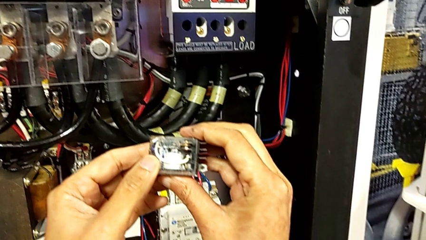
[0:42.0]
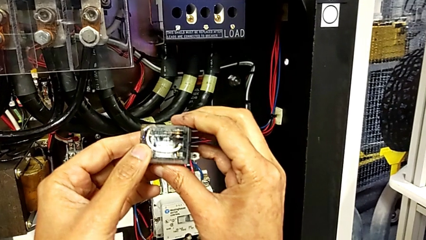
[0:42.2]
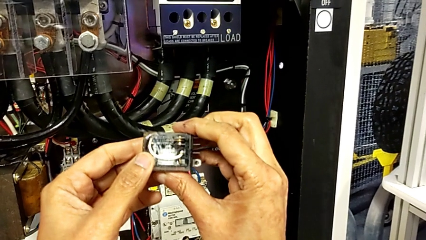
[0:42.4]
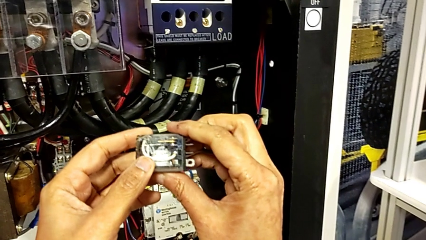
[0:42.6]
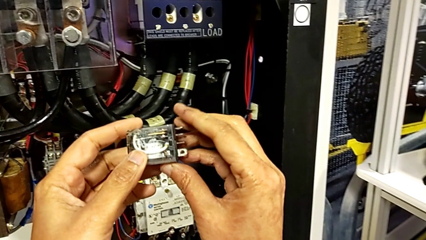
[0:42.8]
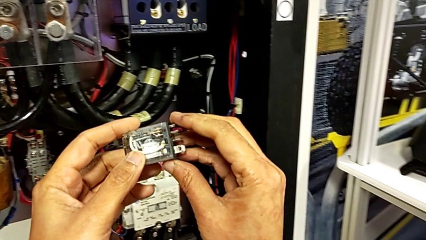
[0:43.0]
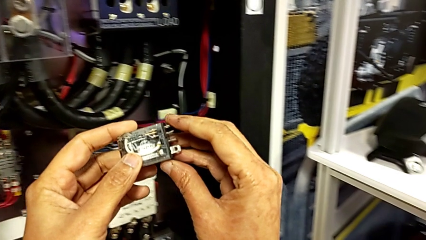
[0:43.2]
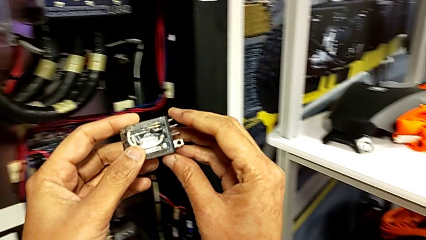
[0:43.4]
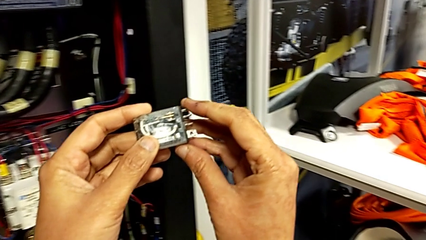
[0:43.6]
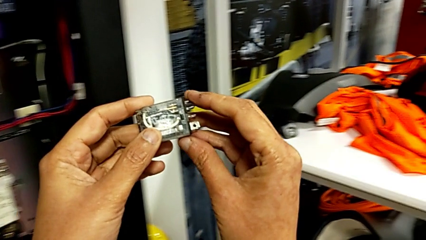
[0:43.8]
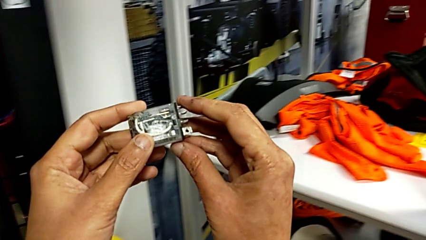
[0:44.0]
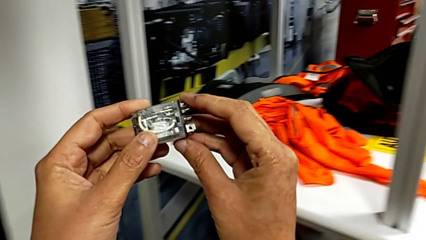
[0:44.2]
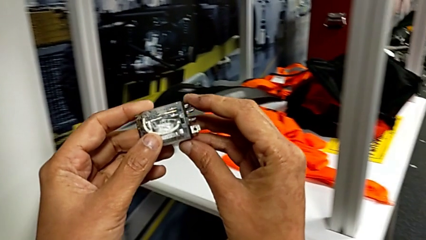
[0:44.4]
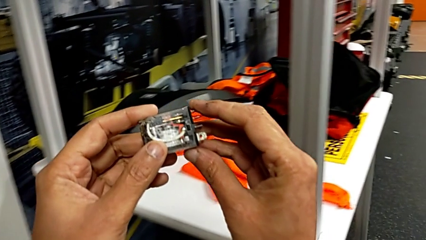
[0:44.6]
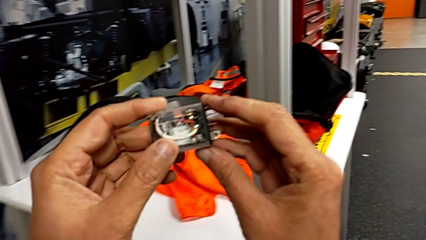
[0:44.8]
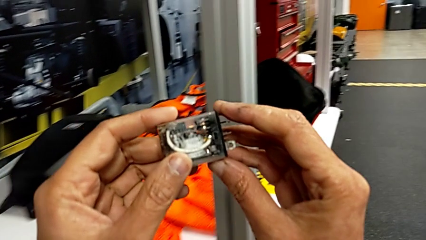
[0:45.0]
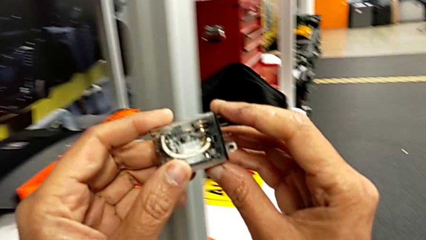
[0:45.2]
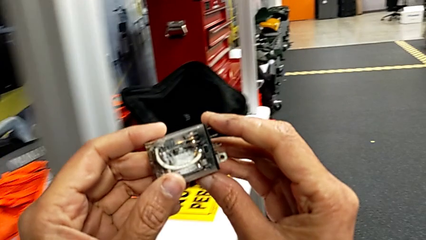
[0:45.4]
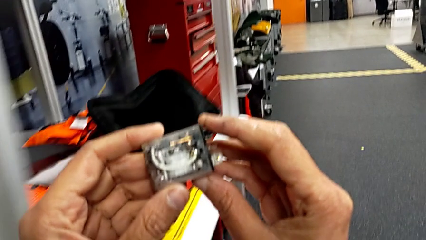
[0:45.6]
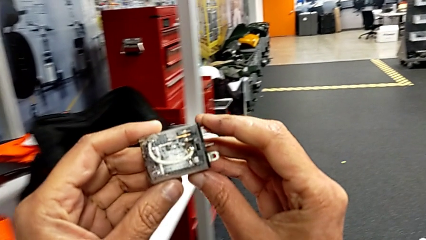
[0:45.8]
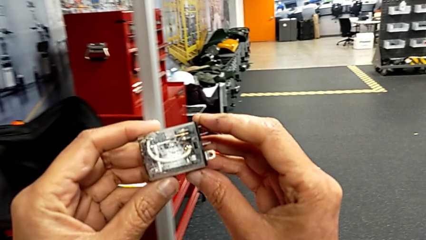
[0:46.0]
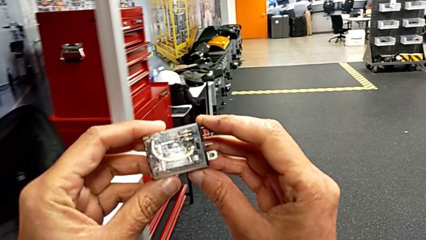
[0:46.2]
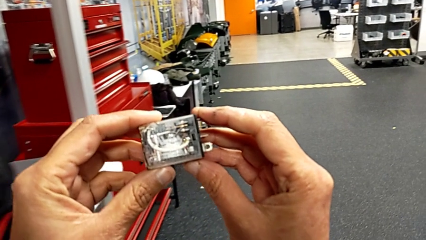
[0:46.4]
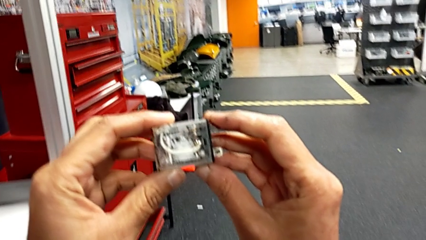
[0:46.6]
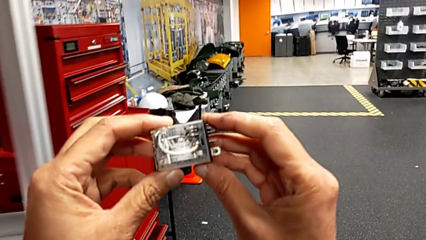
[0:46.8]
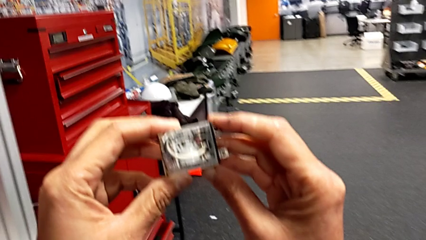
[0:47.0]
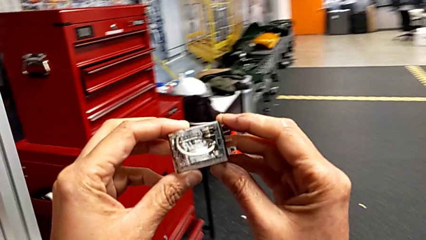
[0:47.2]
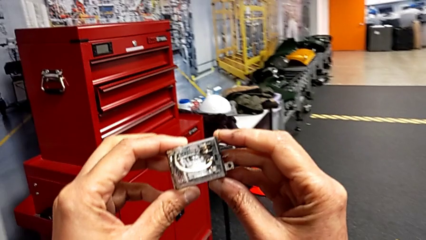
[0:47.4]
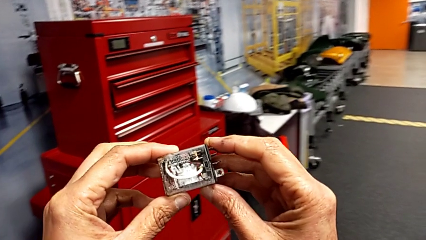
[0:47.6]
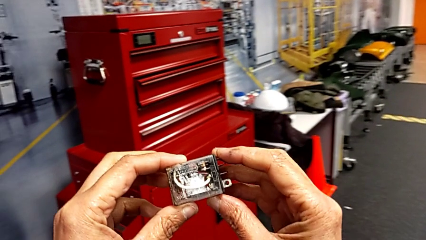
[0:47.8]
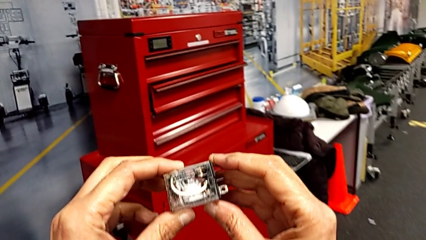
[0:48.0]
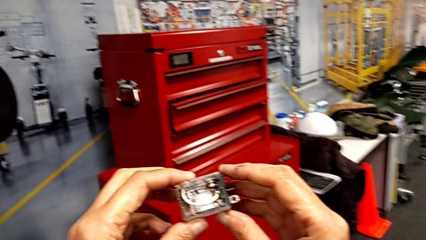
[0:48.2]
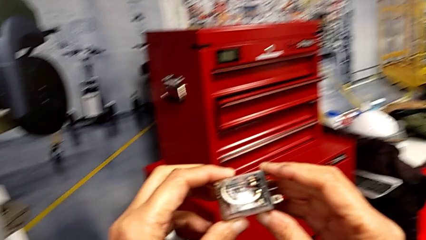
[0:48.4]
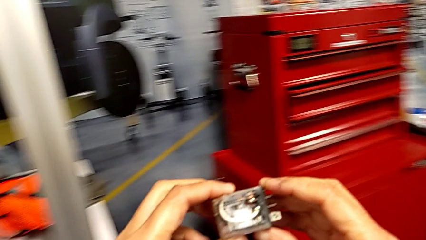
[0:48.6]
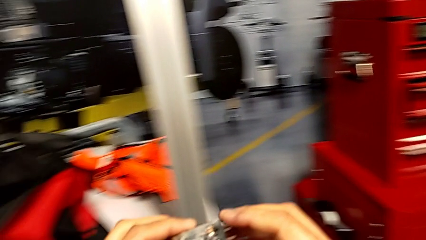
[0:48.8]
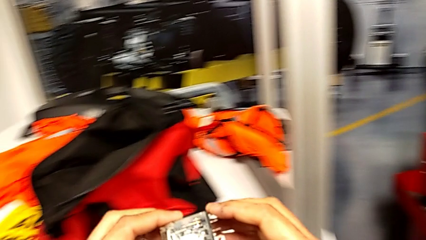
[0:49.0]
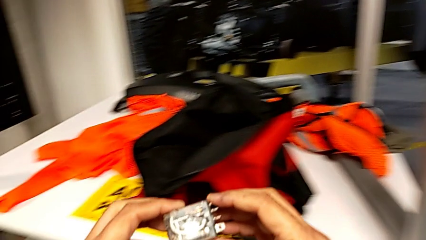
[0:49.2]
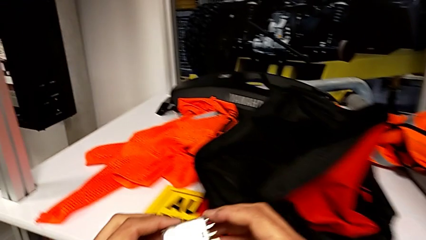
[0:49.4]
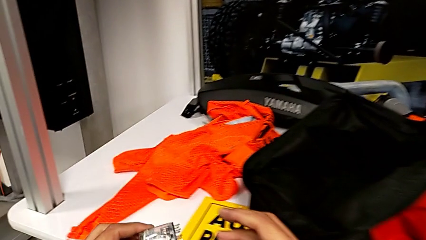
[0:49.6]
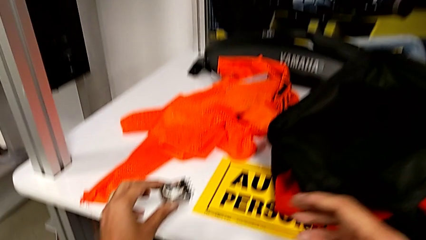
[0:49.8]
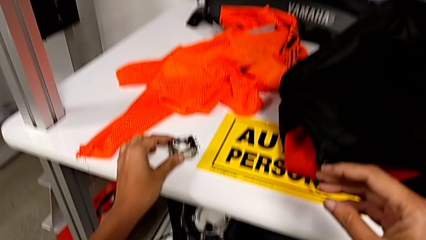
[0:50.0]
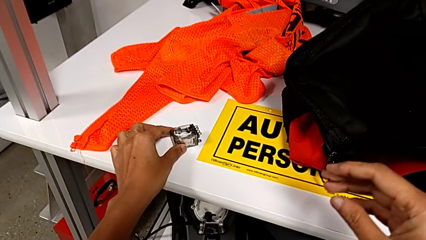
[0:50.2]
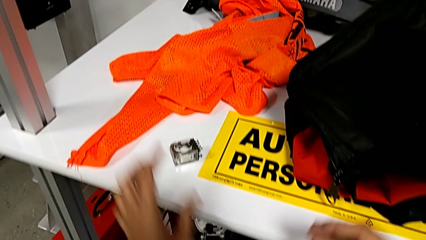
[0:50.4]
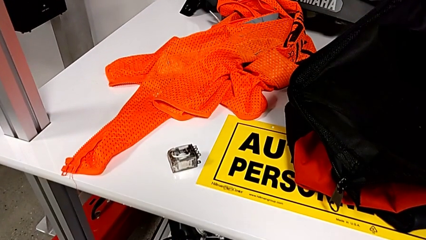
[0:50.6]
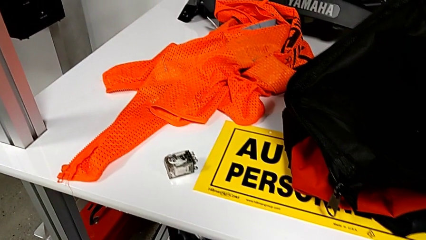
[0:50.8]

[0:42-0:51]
The camera wearer is removing the circuit breaker that is damaged. They hold the circuit breaker, wrongly approach the toolbox, hold the circuit breaker and place it.

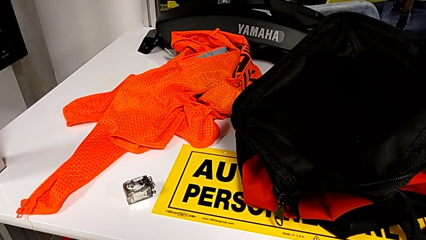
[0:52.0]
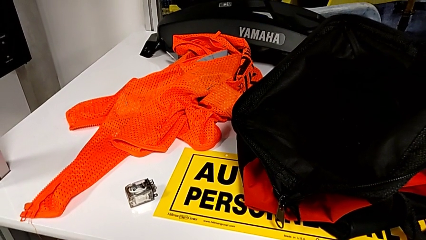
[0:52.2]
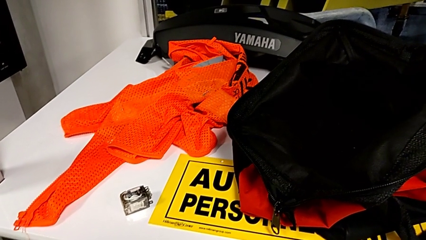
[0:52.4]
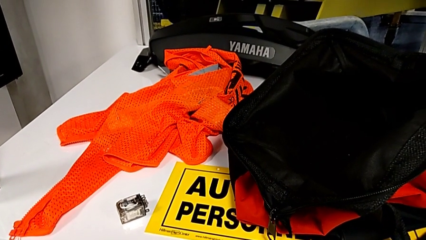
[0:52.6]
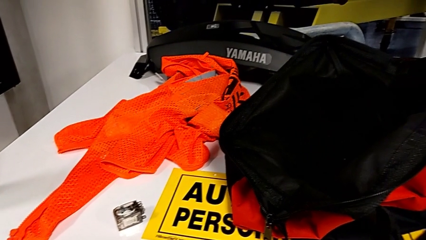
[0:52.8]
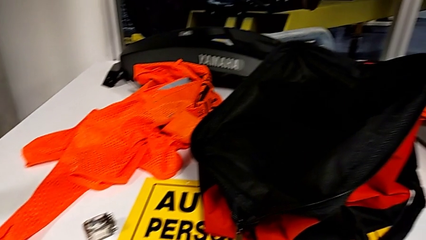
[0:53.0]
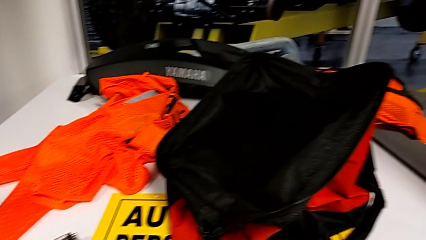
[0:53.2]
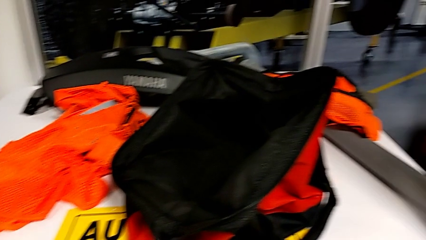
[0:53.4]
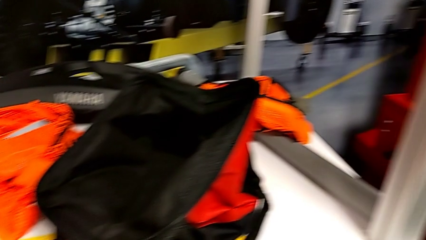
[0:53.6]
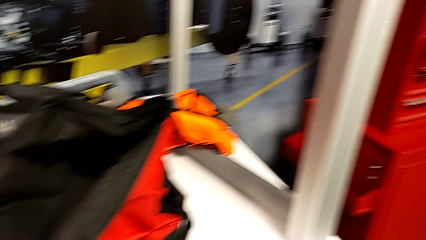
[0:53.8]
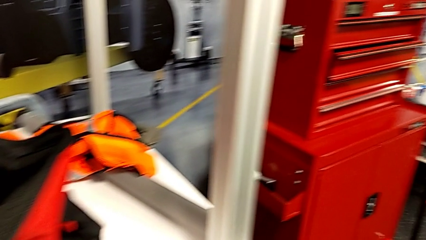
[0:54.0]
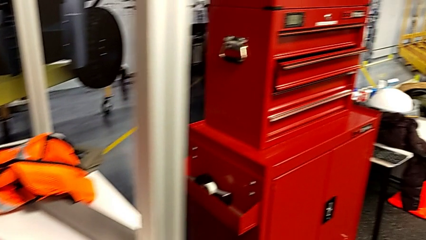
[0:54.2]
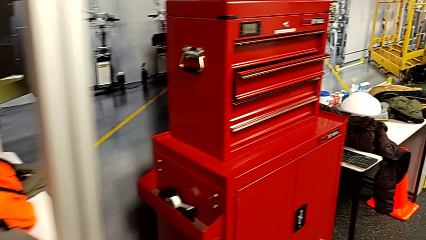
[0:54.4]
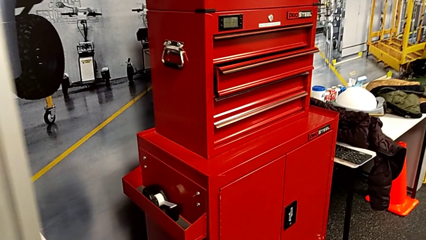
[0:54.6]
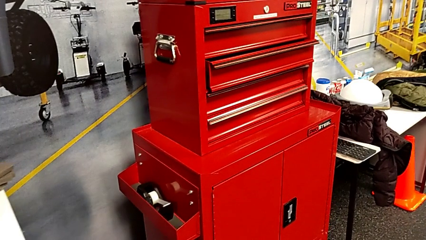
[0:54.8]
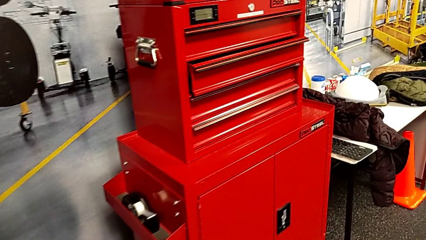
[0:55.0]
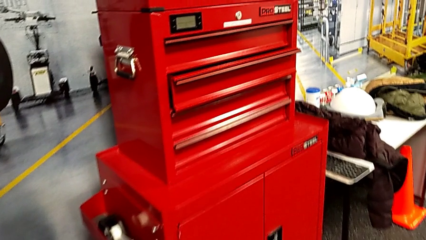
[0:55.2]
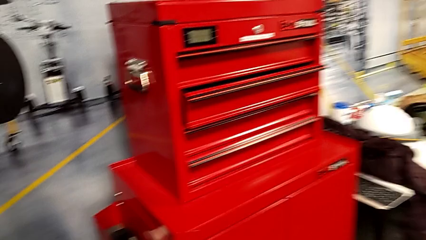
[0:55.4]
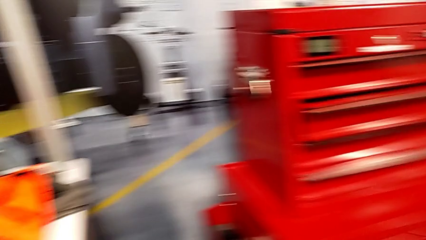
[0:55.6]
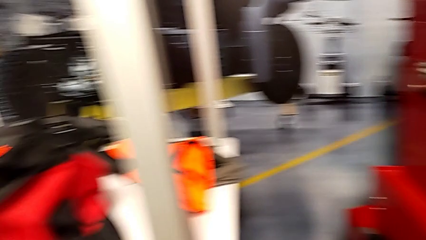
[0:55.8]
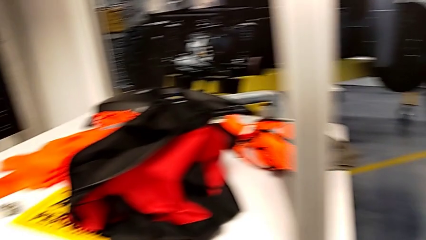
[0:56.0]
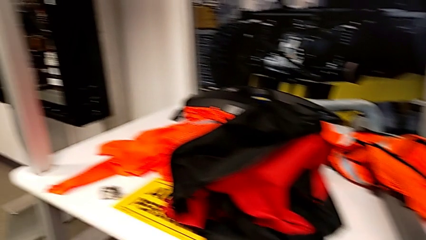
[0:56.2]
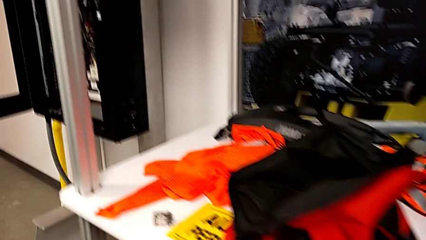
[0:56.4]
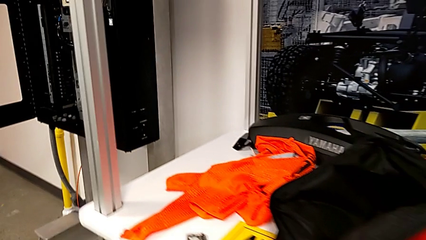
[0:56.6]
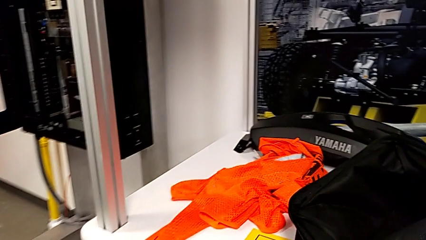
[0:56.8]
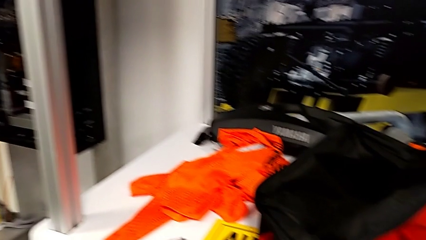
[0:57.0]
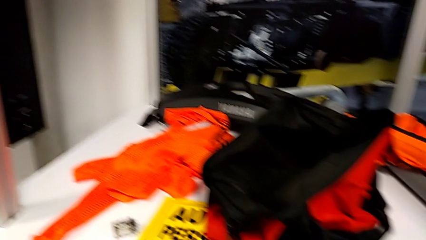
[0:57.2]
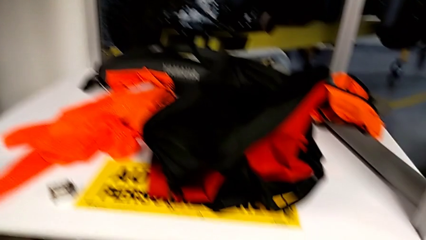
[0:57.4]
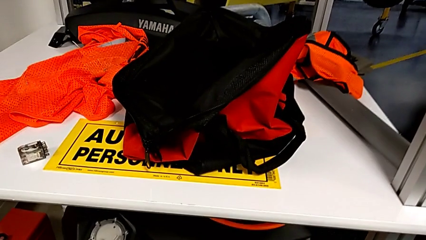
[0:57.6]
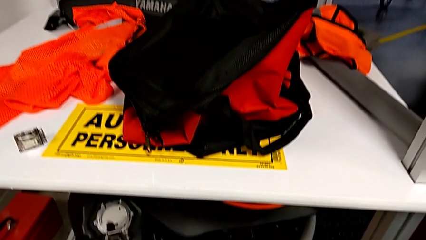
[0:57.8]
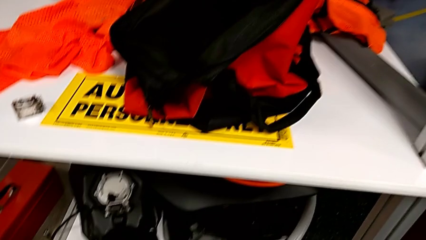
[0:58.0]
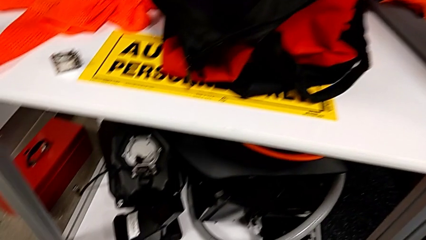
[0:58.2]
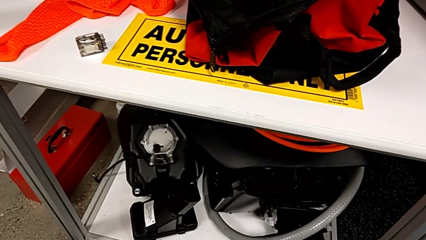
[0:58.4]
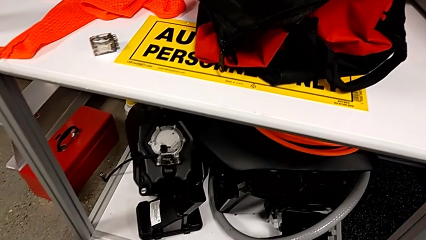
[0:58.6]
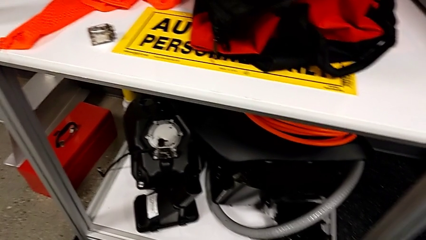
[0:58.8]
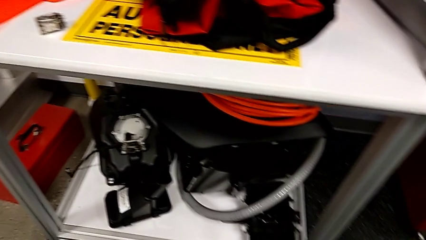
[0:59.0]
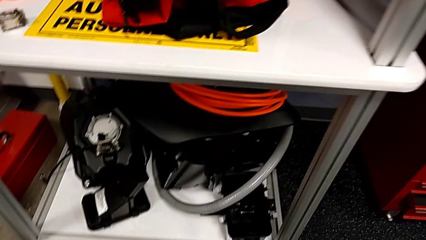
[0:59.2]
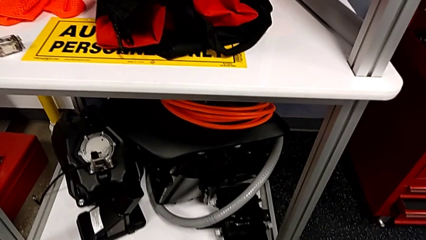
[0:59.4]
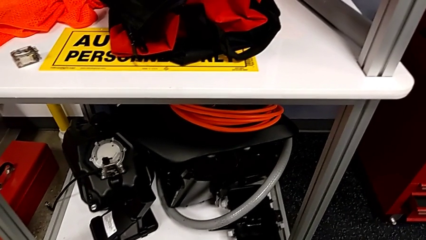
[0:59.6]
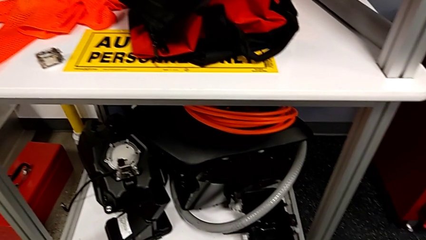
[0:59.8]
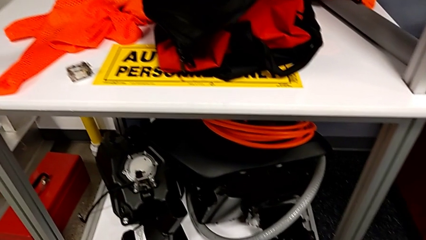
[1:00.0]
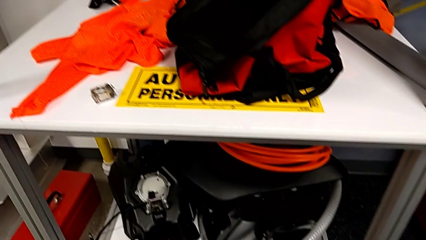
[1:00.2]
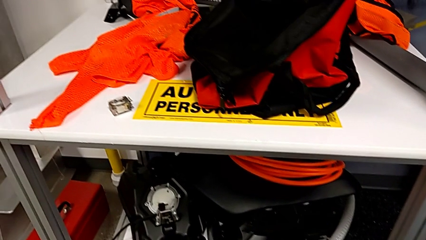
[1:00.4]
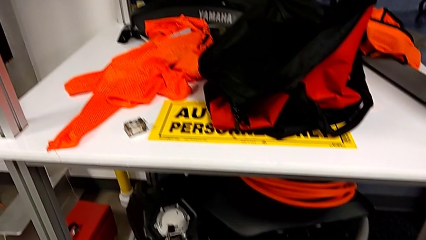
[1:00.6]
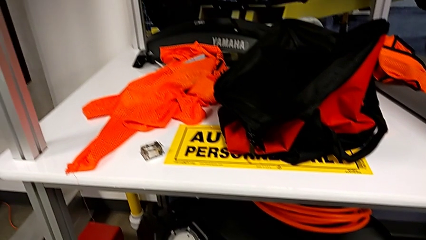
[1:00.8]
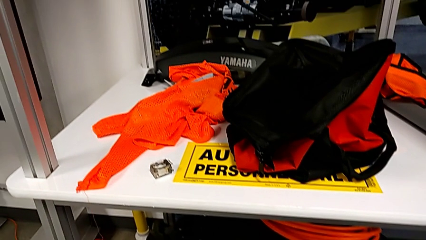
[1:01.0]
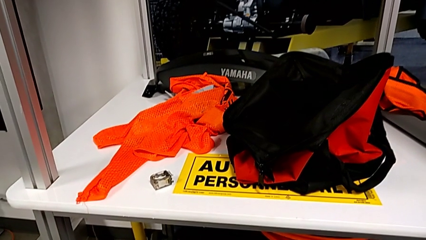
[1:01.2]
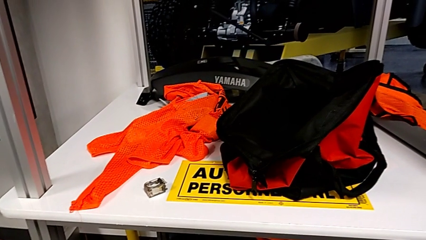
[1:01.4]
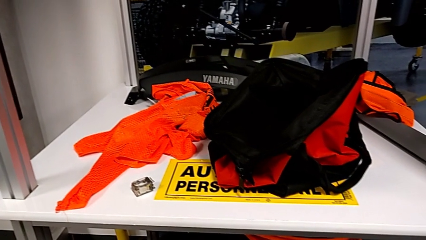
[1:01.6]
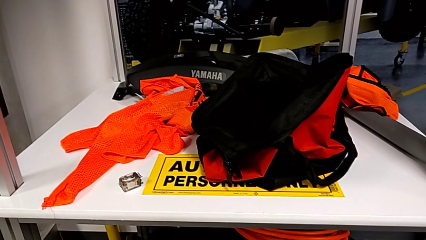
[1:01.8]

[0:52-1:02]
The camera wearer is searching for a new circuit breaker in the red toolbox. They wrongly approach the toolbox.
